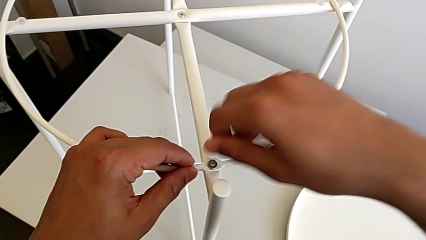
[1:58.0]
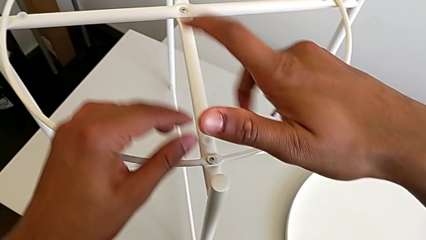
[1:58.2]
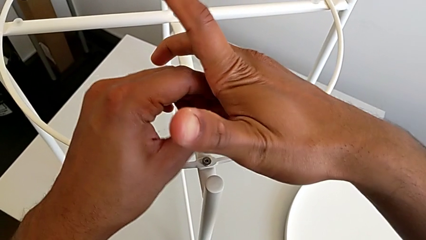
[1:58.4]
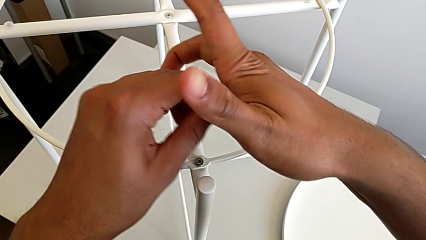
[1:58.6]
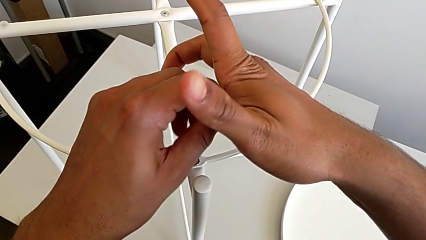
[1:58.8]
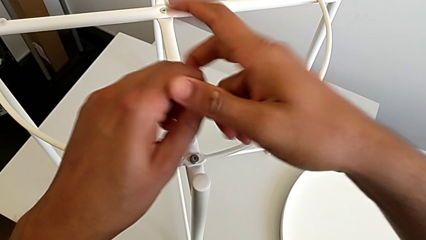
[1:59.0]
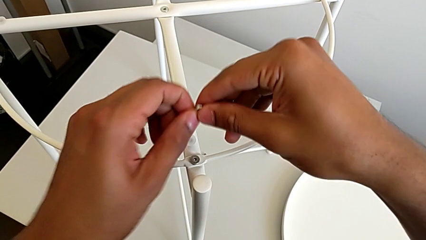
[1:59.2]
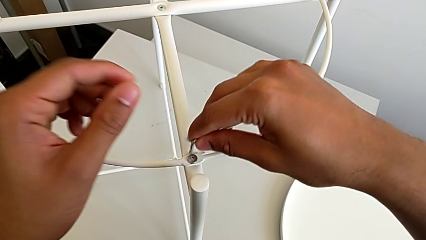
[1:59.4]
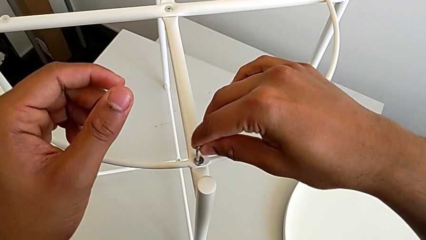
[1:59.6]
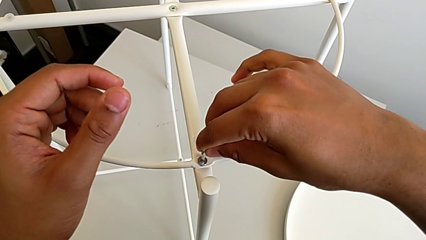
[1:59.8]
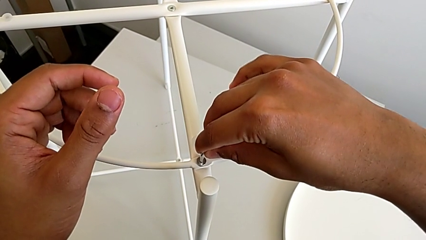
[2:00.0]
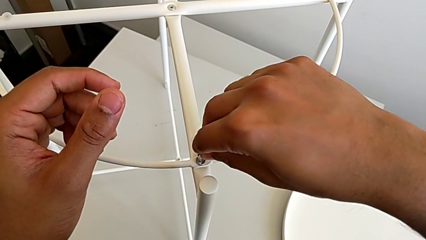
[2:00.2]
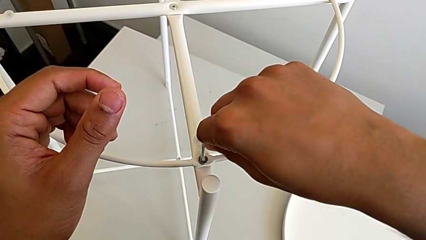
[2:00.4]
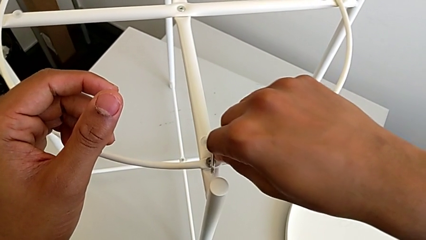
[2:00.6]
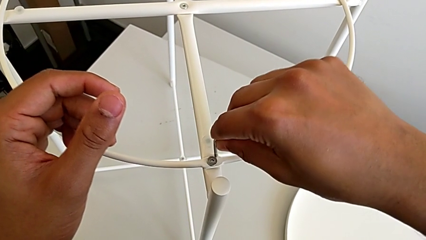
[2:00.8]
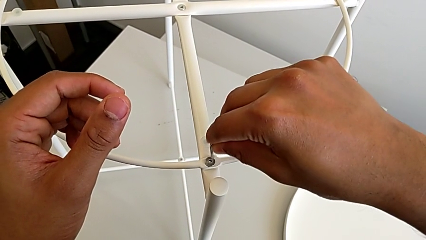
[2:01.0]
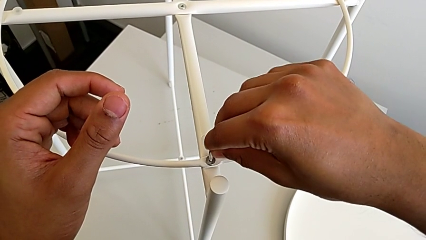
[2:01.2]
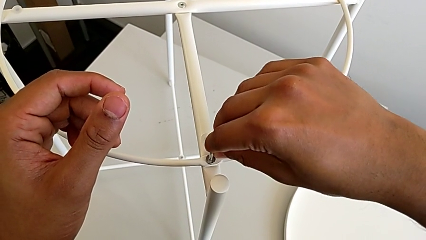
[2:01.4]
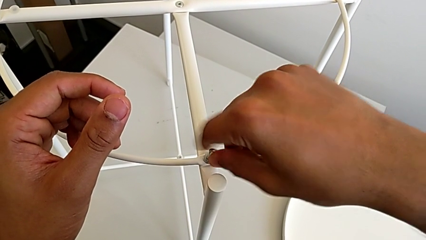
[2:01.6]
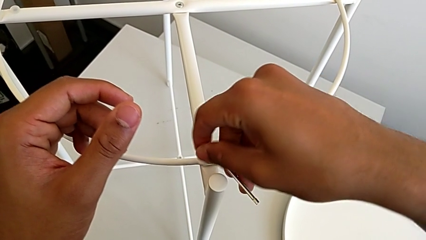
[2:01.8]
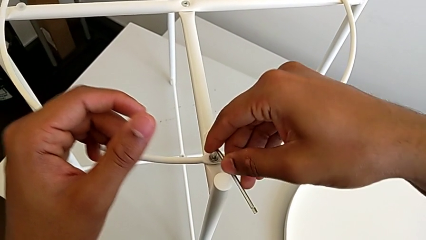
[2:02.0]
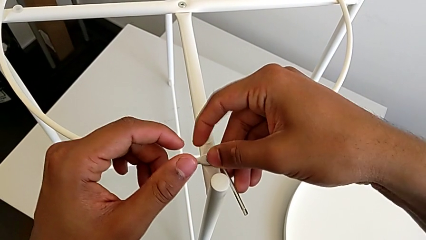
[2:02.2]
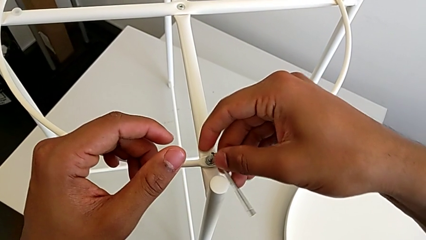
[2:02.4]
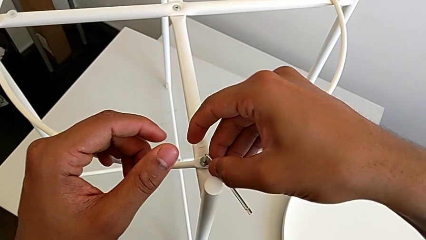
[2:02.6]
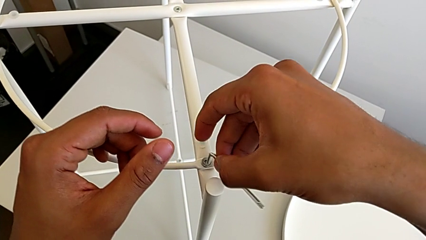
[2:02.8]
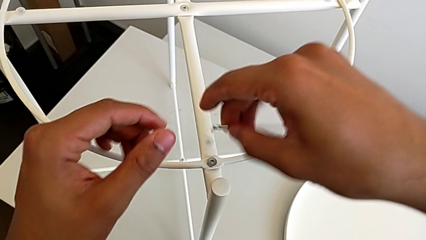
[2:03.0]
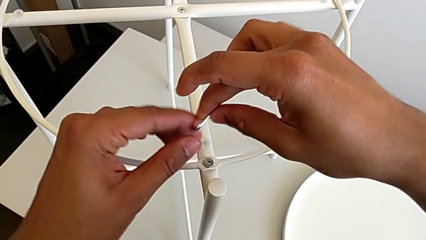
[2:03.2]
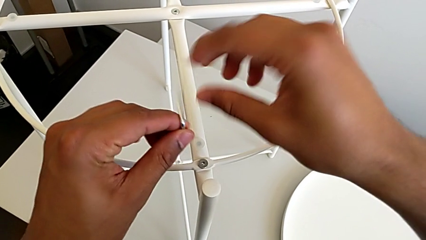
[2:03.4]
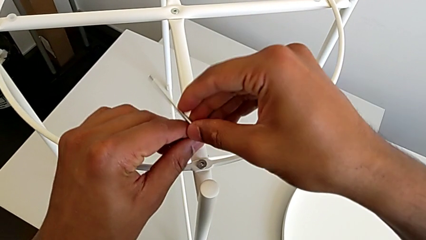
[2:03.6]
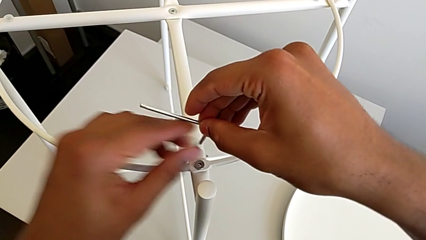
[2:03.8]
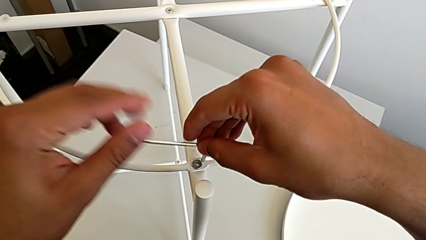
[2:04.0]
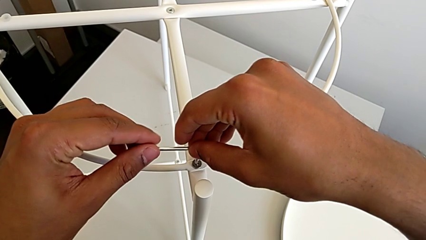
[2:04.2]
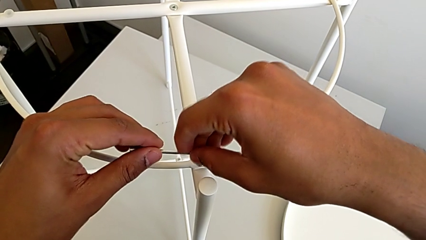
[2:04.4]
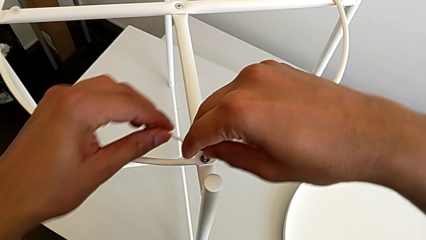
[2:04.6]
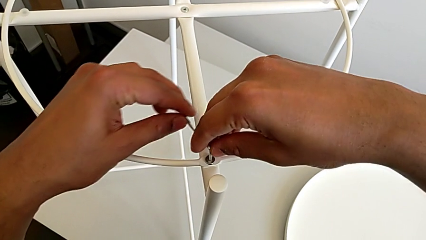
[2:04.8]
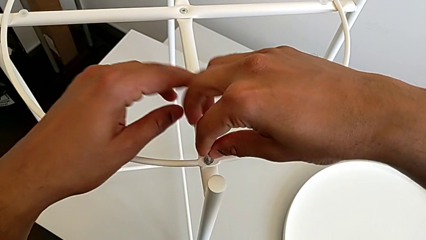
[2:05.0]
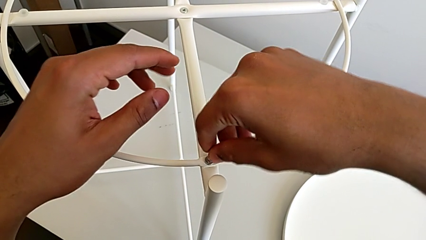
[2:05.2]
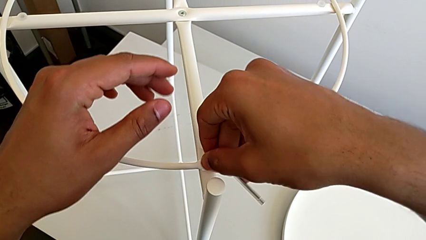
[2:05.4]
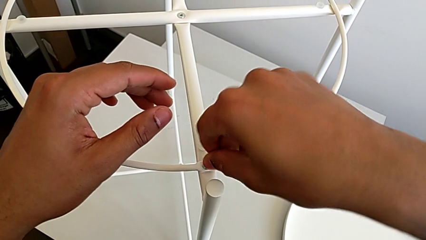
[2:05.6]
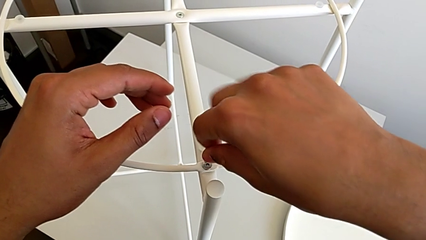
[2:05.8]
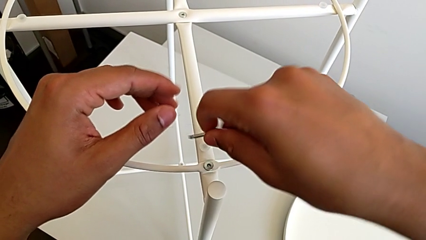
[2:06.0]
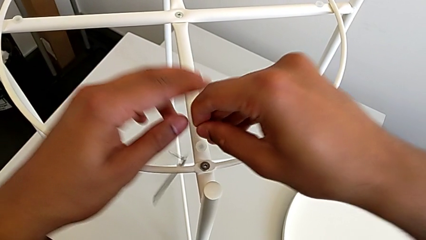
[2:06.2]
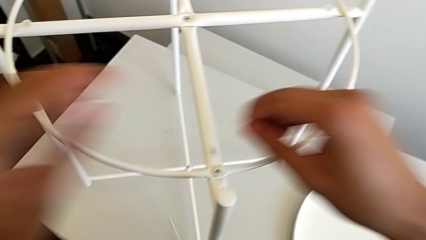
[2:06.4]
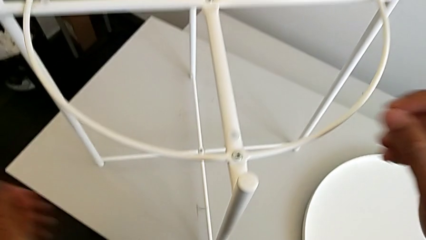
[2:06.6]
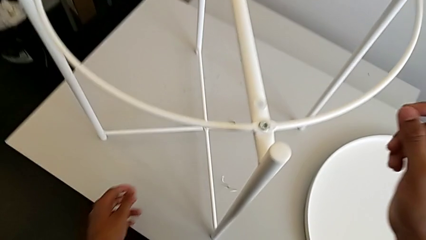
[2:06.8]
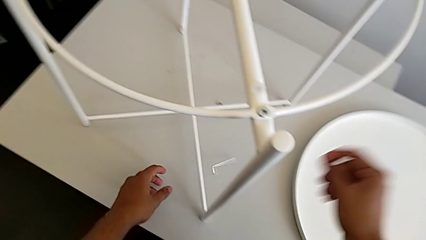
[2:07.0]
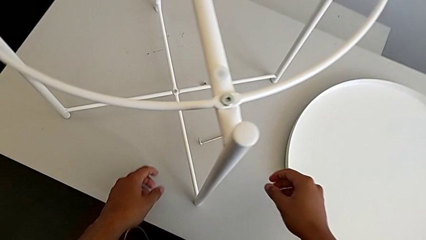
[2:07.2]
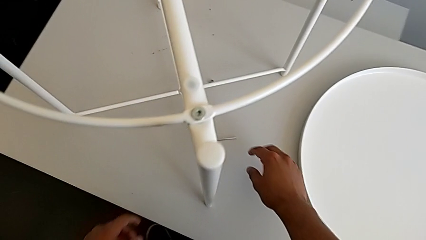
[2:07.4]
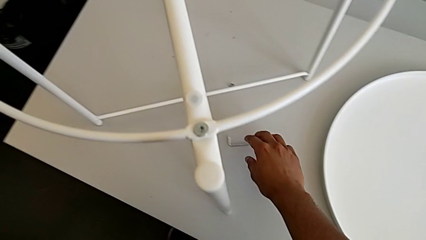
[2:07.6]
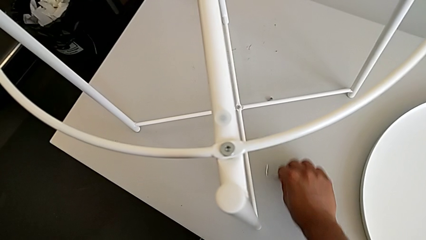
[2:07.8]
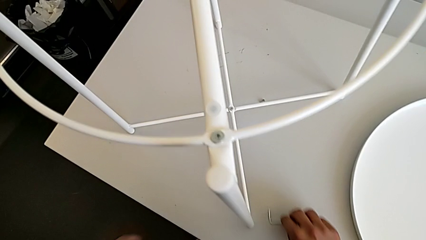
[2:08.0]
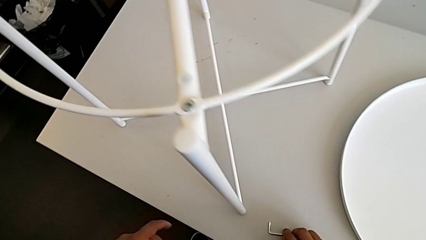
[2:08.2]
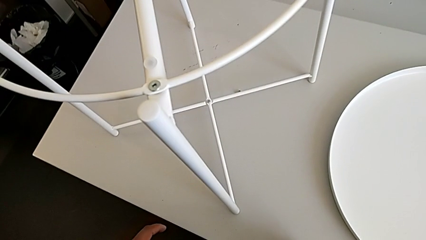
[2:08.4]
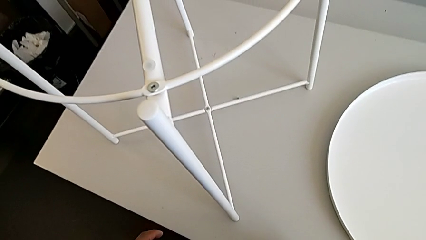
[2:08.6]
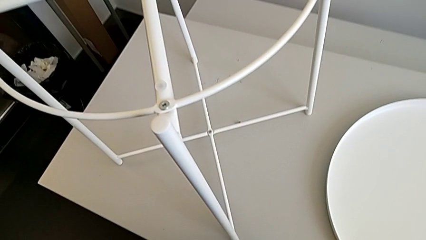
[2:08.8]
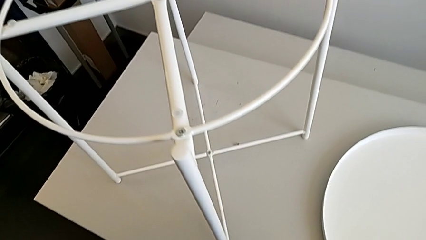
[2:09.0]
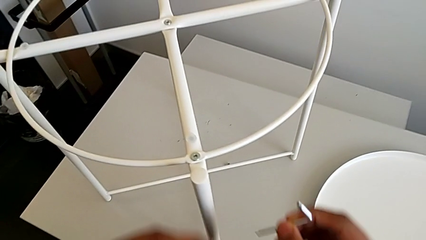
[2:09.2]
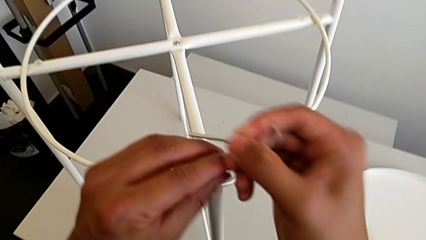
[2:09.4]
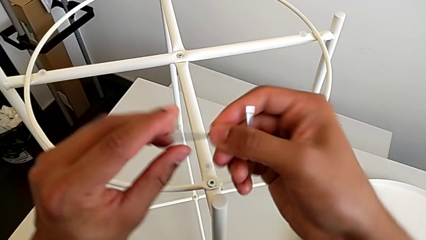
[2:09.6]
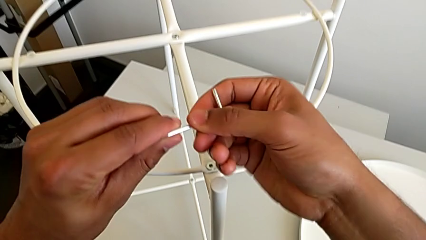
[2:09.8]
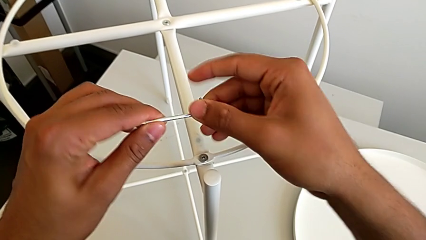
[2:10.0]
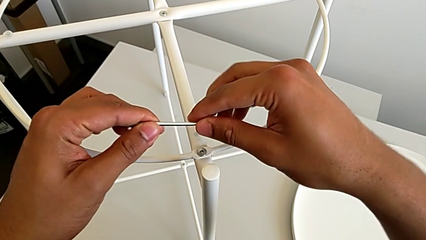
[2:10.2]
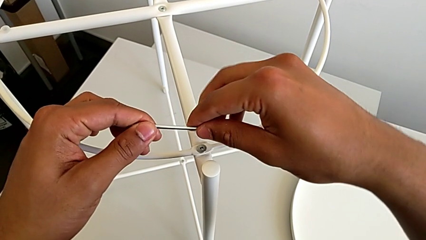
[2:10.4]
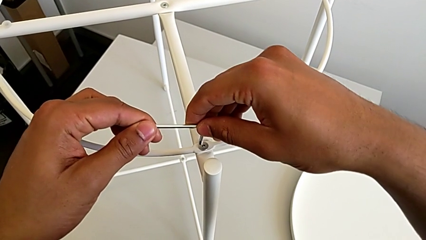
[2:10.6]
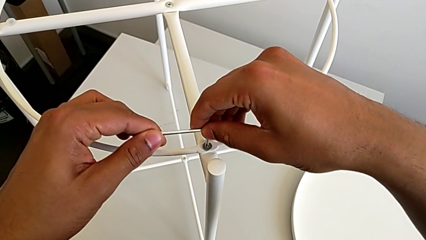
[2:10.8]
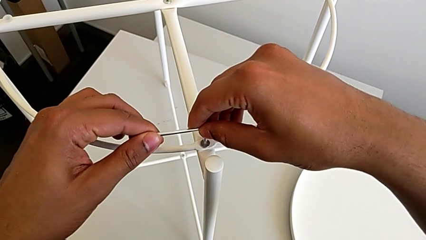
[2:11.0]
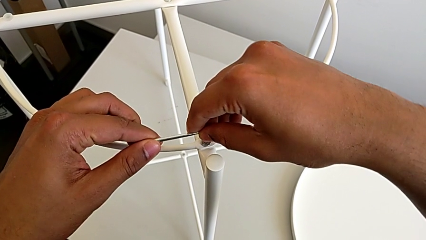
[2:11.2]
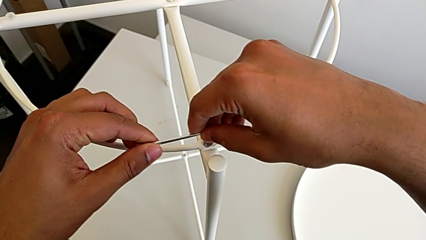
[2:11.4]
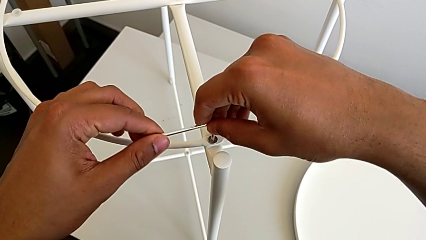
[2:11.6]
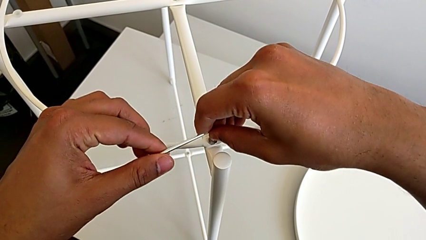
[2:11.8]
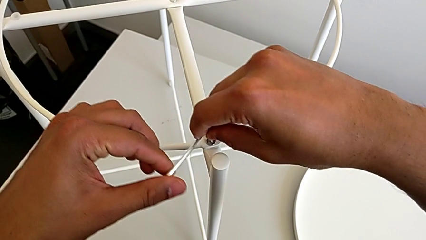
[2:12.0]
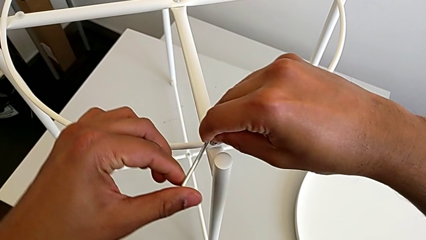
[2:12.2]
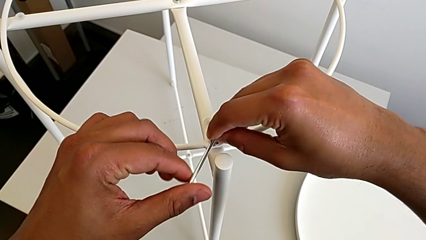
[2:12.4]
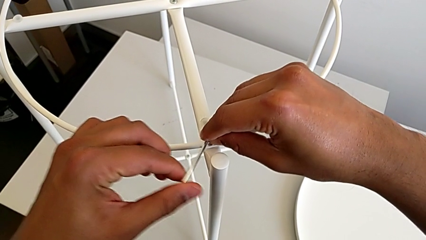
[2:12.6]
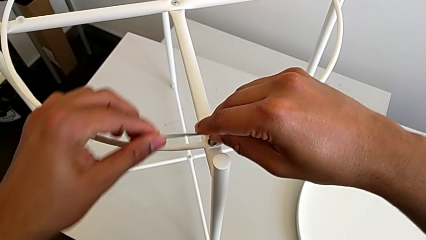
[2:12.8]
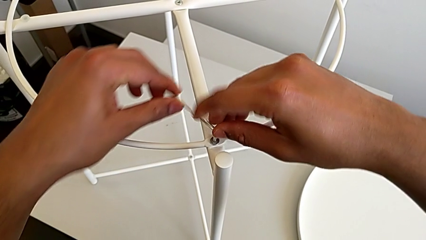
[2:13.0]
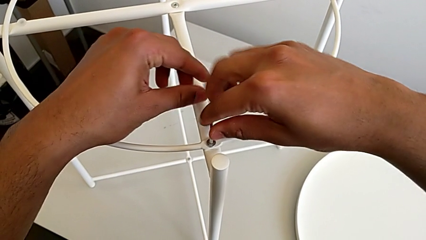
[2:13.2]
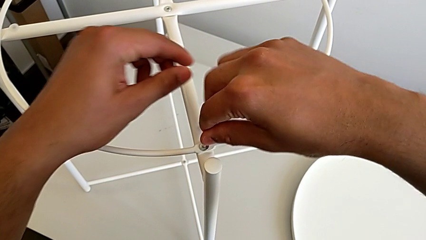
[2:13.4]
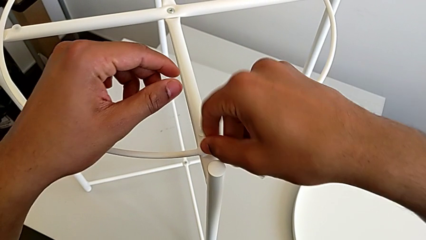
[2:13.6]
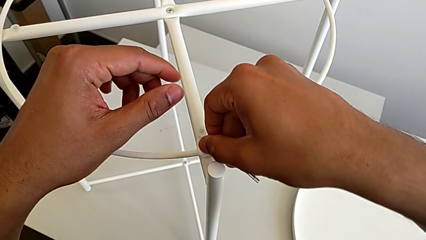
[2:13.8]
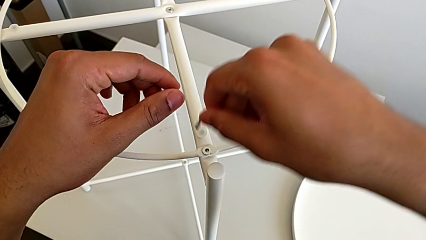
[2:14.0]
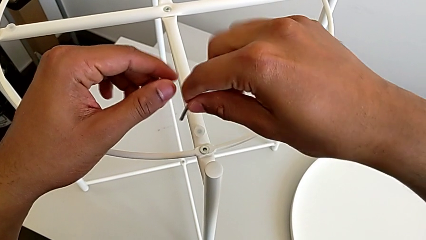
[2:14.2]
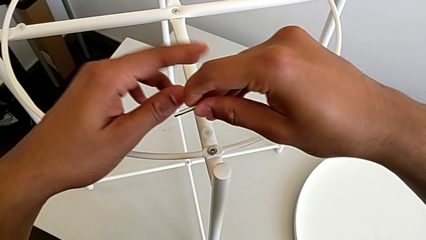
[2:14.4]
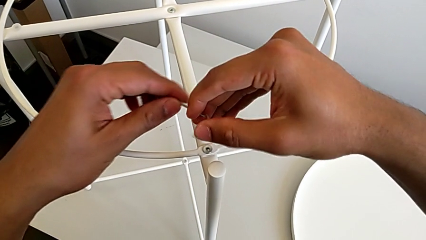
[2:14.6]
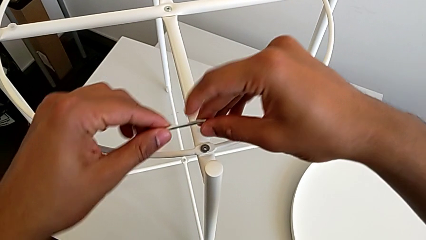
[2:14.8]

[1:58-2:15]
The camera wearer is screwing the first hex socket head into the circle. They grab the Allen wrench, wrongly insert it, struggling with it, grab the Allen wrench, insert it, screw the hex socket head, wrongly drop the Allen wrench, grab it, rotate it, insert it and begin to screw the hex socket head.
